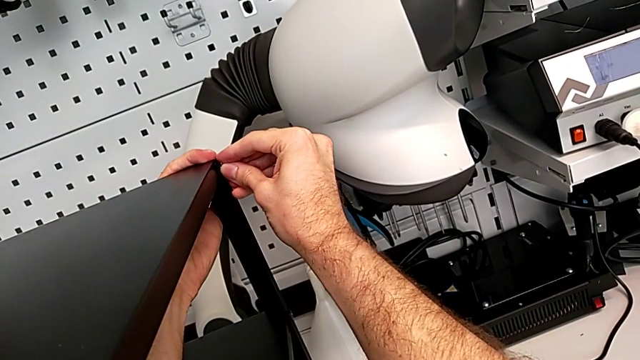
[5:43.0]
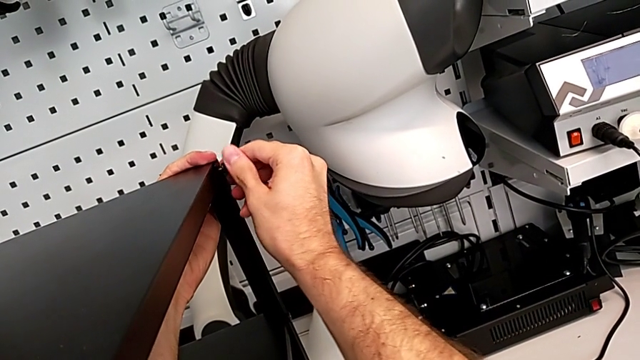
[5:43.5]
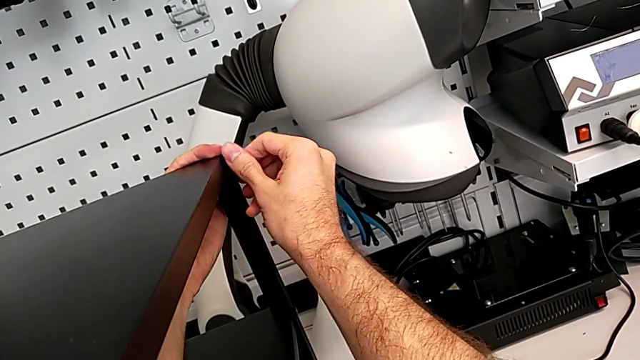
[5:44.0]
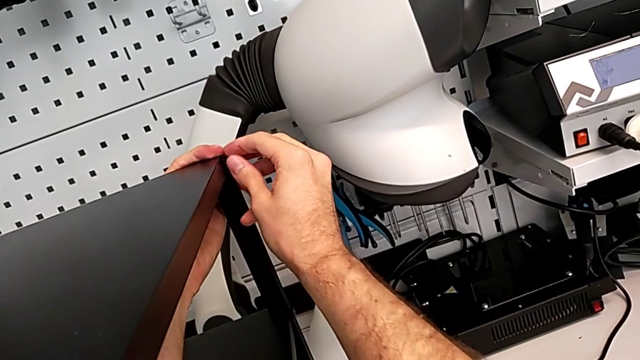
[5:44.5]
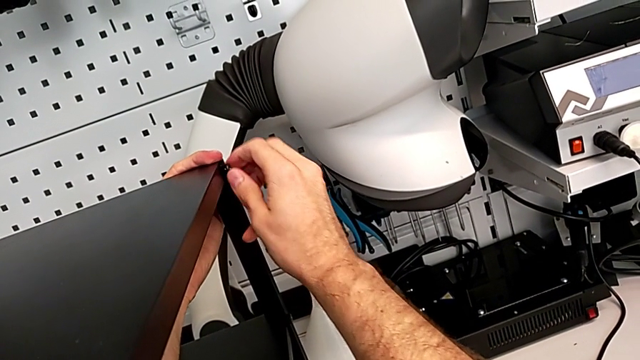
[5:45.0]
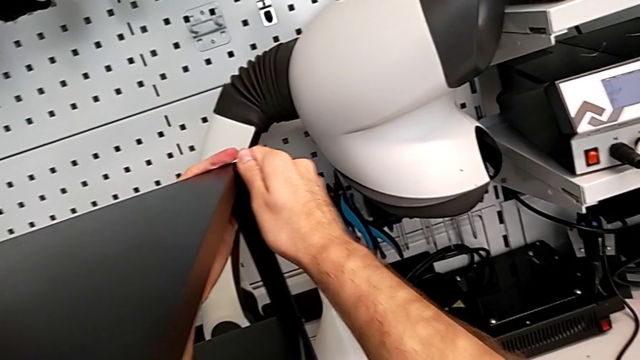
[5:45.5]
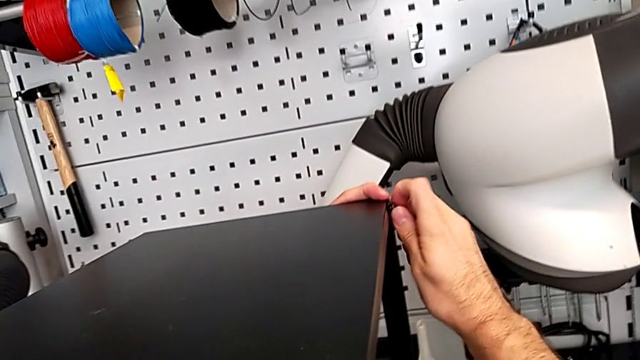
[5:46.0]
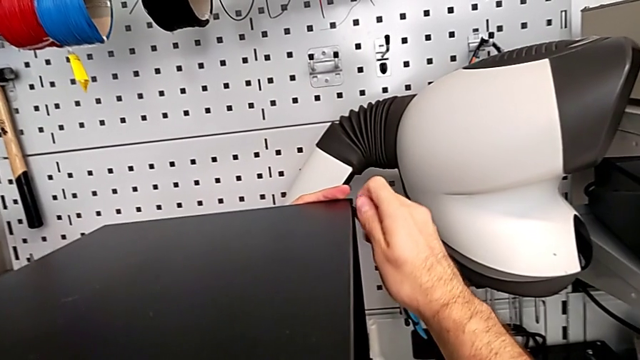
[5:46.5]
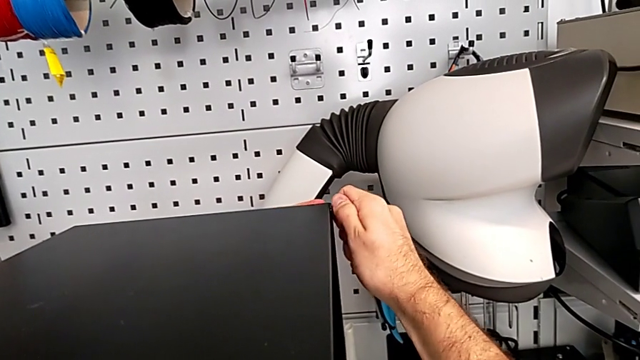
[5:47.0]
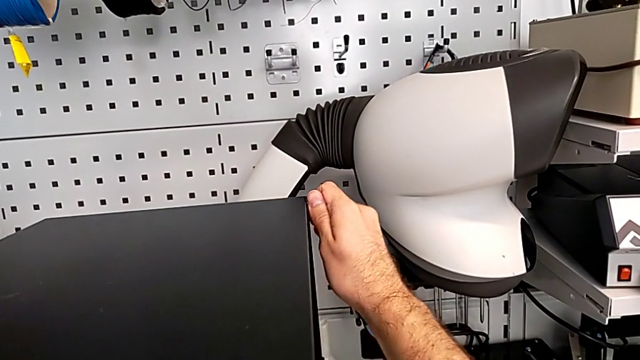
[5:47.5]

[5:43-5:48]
The camera wearer is screwing the hex socket heads into the leg and the top of the table. They keep screwing the hex socket head.

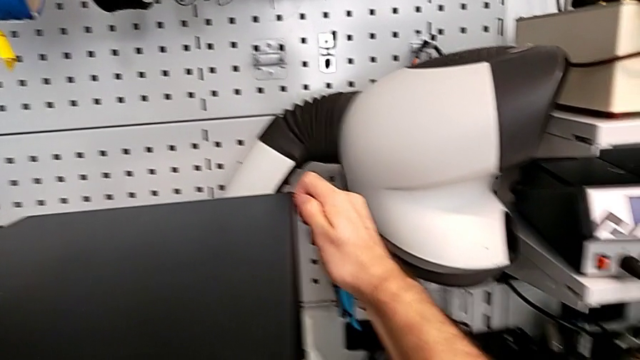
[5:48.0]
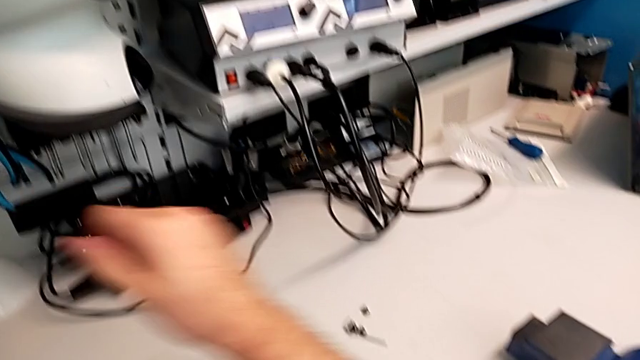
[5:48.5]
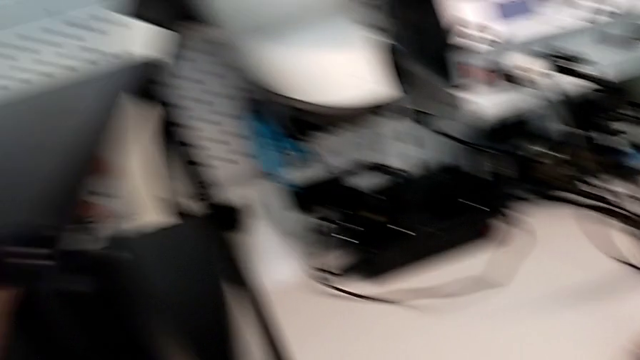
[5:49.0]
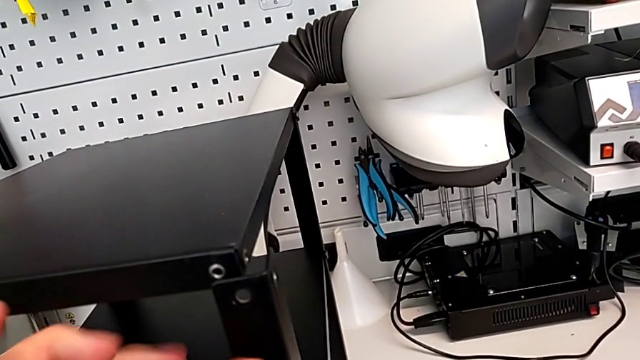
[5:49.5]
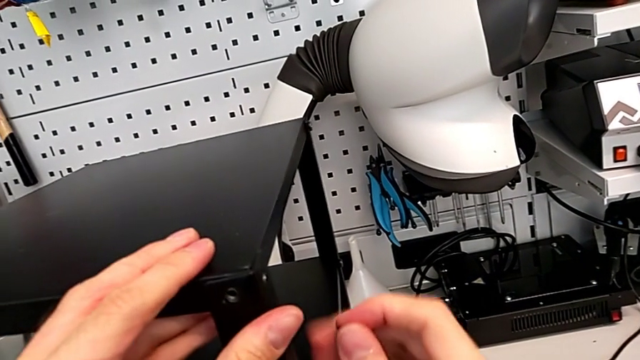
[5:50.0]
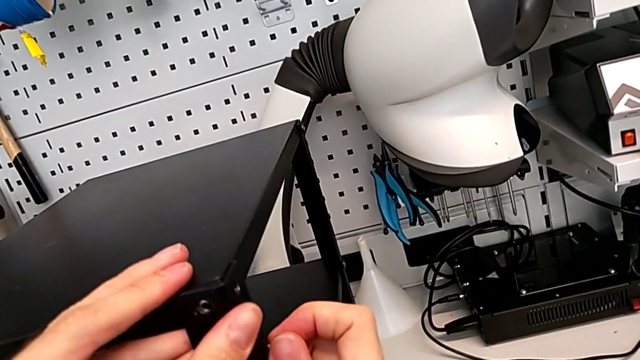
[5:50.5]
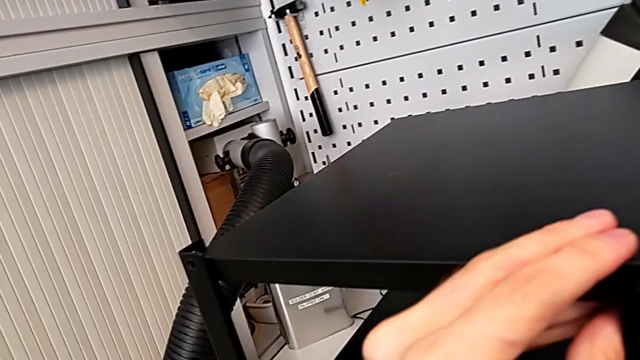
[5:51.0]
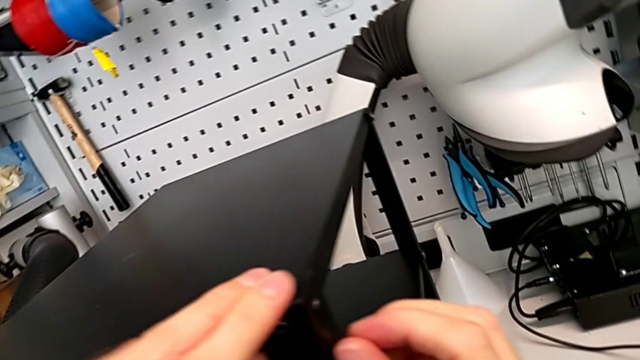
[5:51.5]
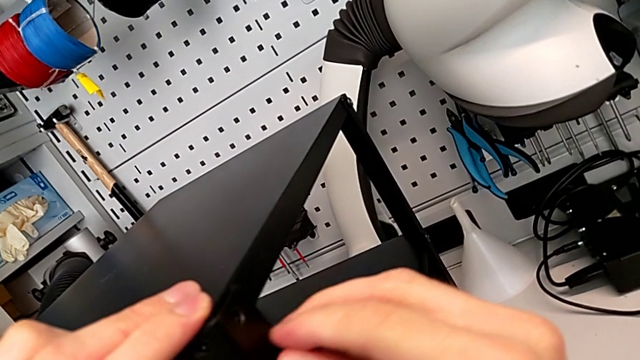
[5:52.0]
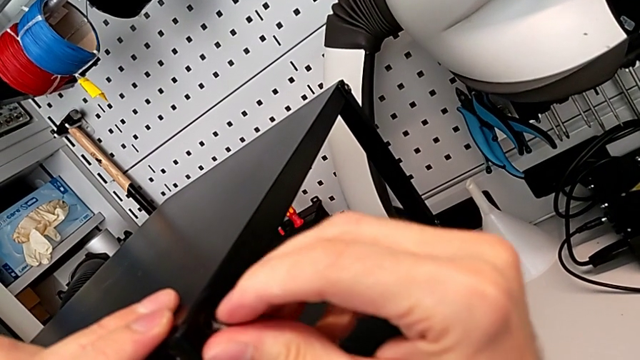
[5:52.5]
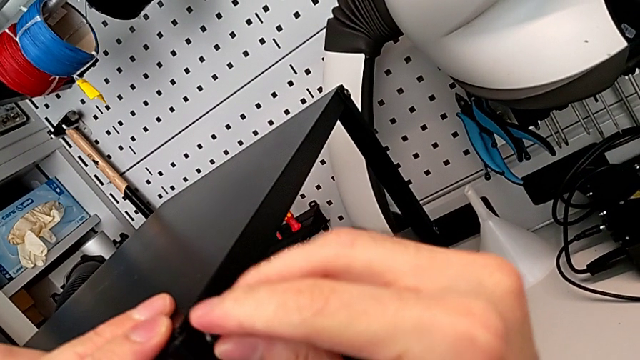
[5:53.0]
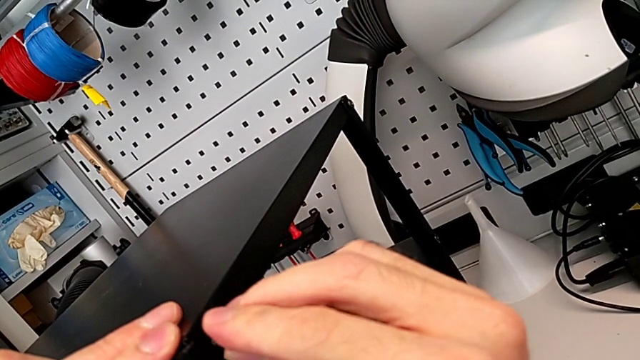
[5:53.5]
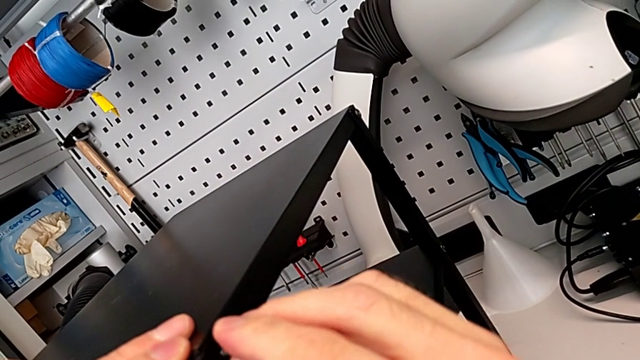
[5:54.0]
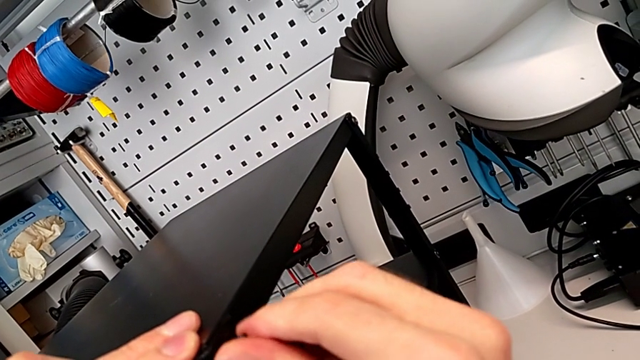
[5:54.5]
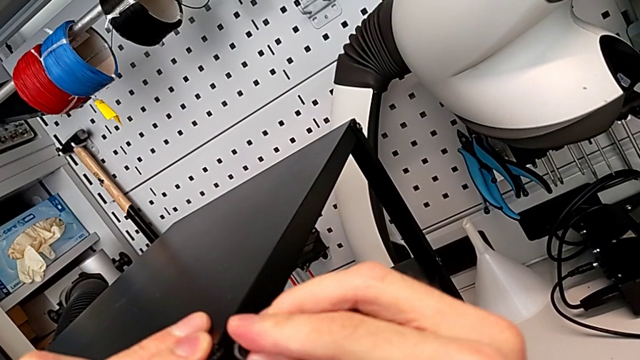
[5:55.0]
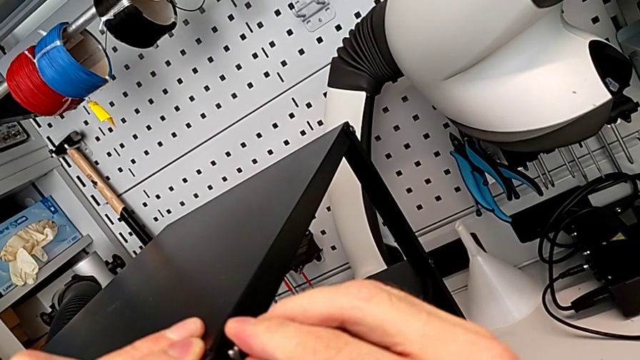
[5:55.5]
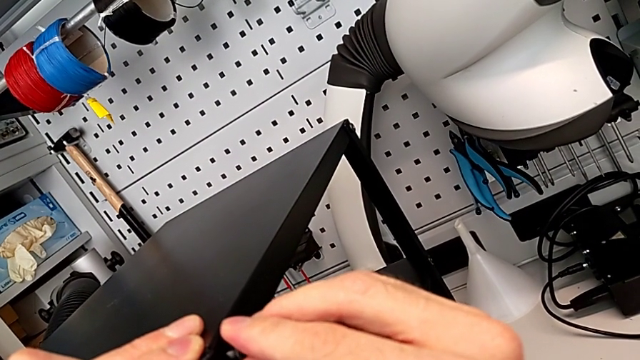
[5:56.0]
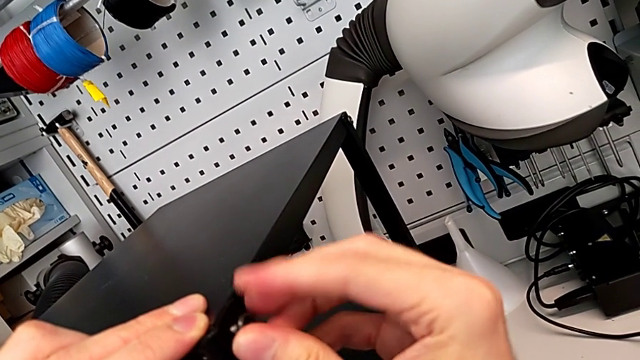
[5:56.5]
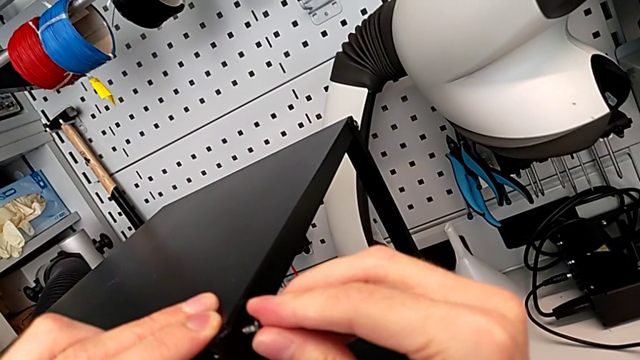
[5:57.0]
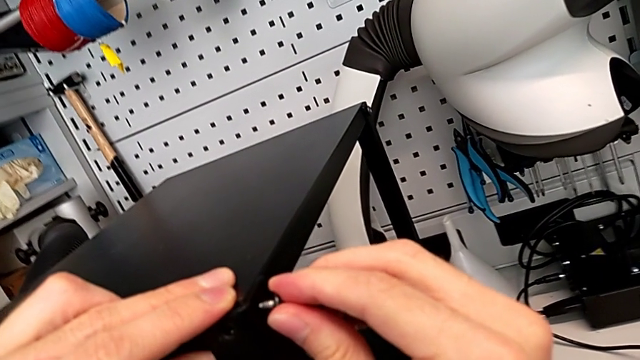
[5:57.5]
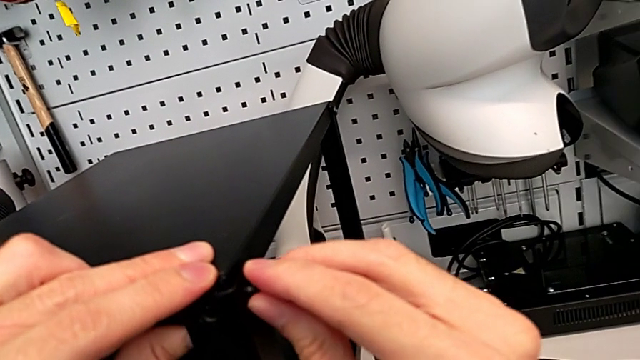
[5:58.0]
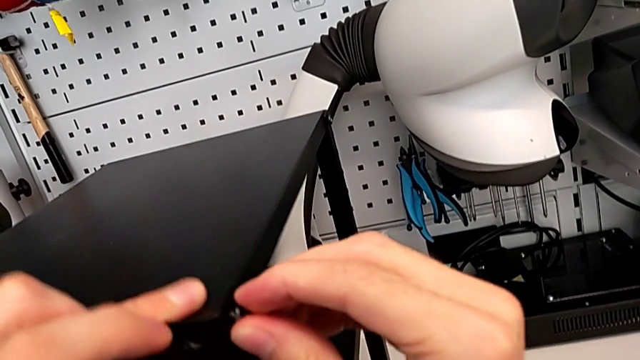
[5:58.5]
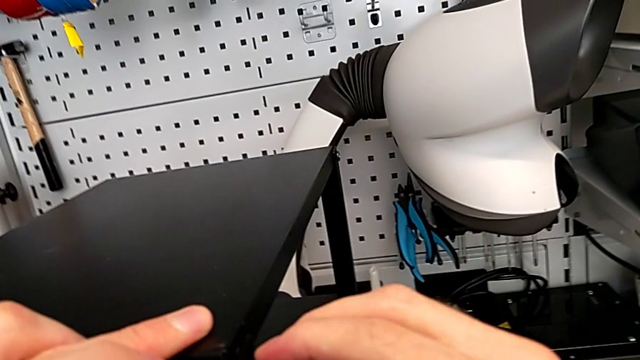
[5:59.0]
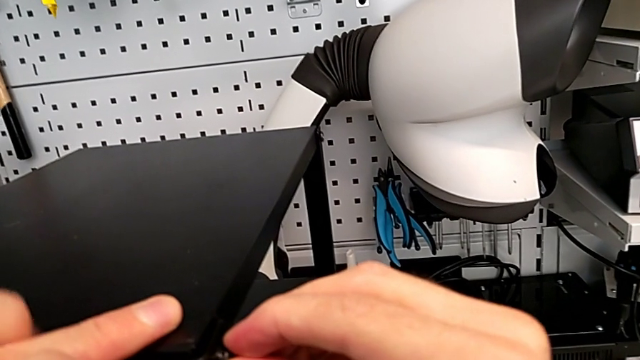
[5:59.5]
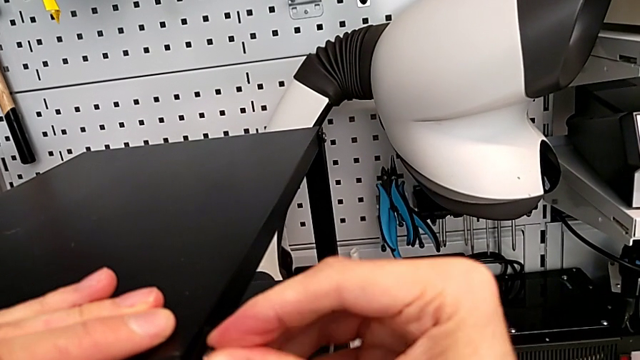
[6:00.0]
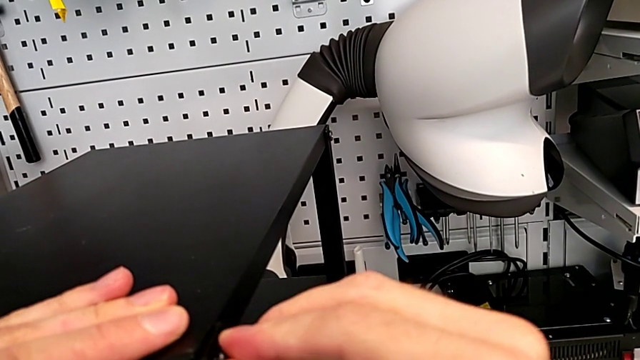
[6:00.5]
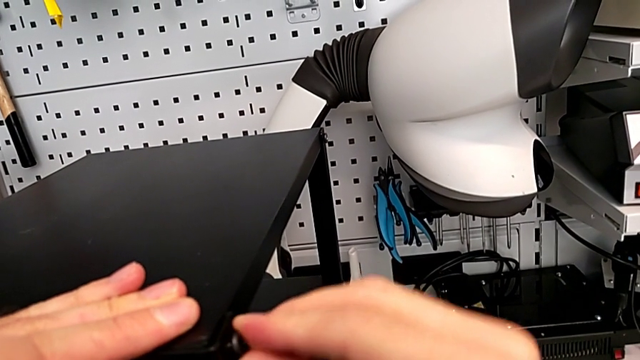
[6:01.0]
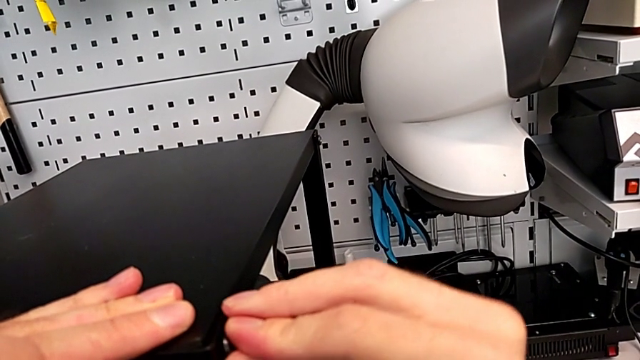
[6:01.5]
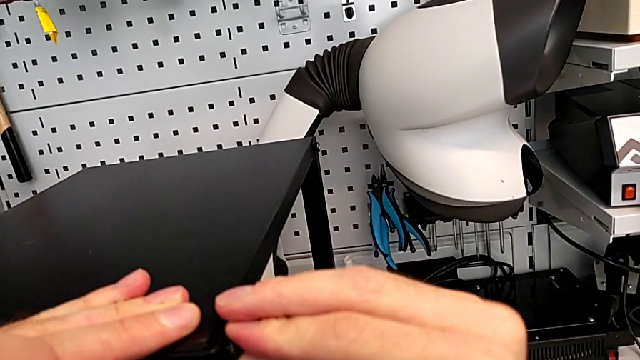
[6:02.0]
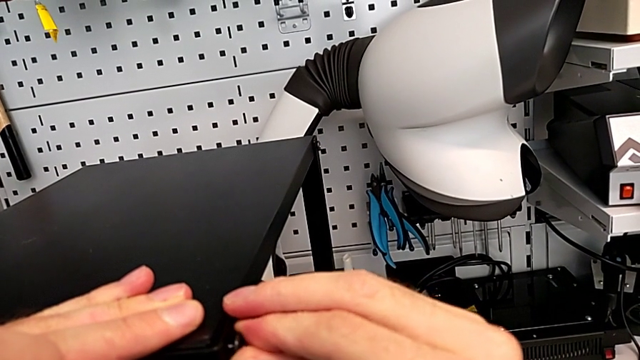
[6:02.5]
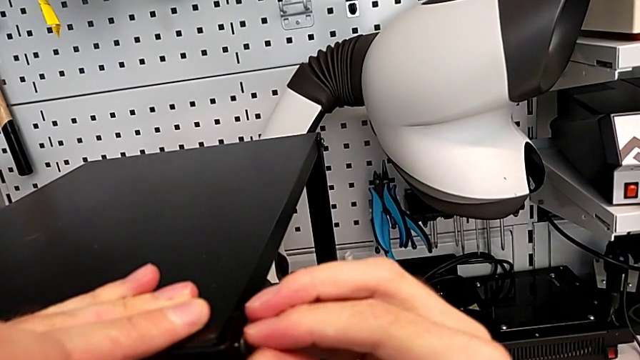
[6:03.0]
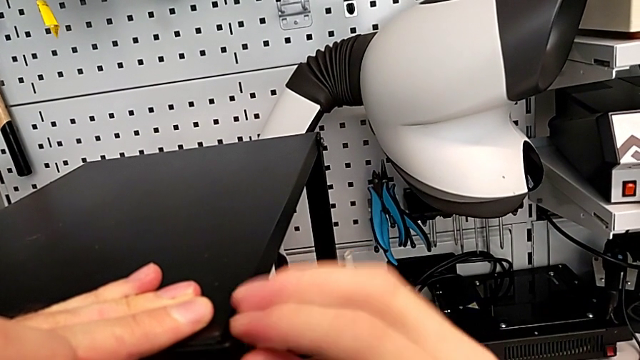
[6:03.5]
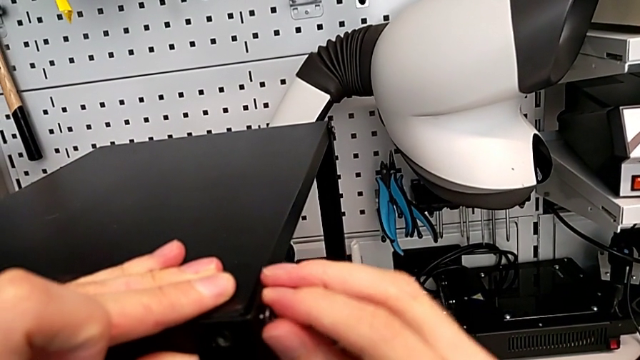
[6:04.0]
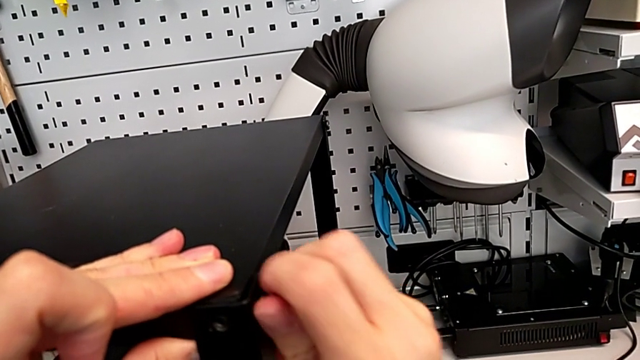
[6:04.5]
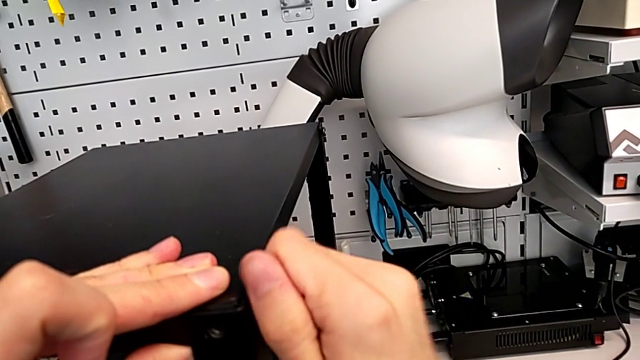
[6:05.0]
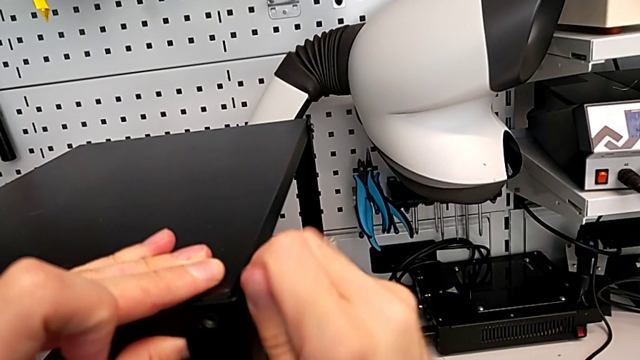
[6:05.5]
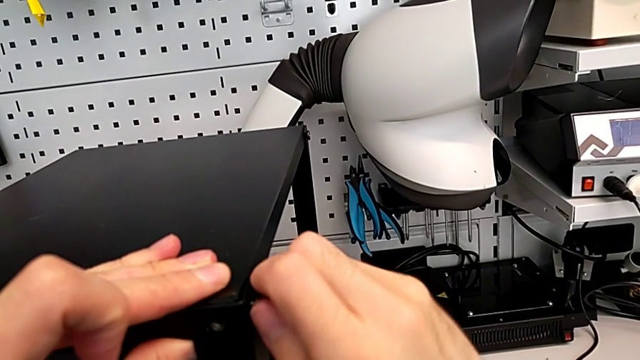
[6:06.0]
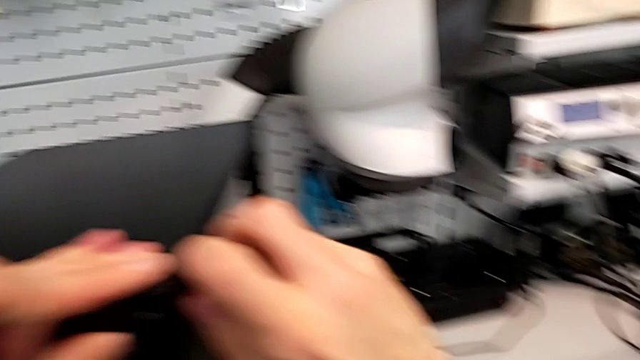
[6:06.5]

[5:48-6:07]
The camera wearer is screwing the hex socket heads into the leg and the top of the table. They grab the hex socket head, insert it and begin to screw it.
